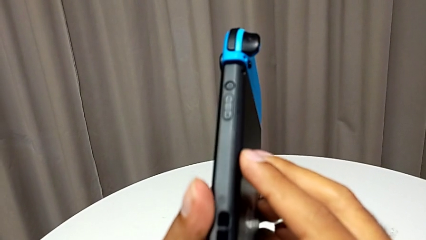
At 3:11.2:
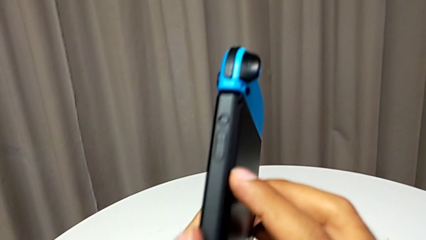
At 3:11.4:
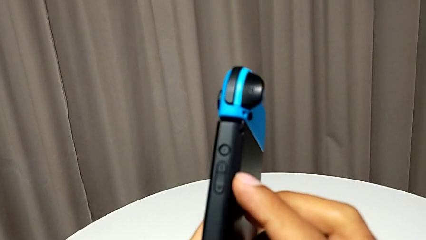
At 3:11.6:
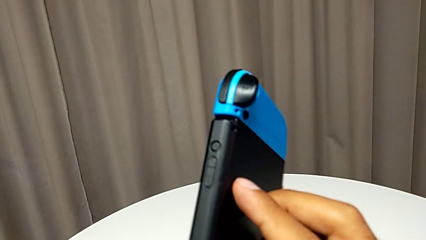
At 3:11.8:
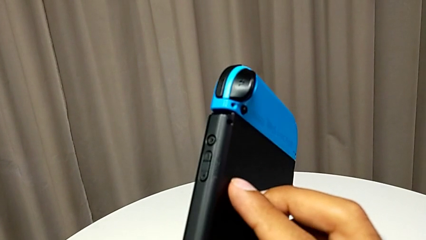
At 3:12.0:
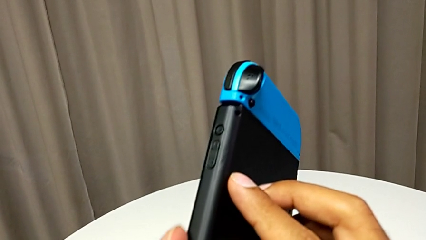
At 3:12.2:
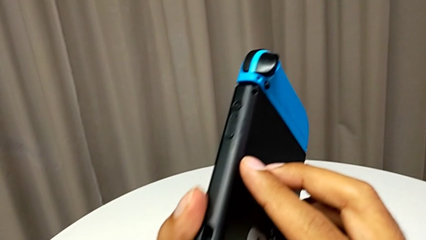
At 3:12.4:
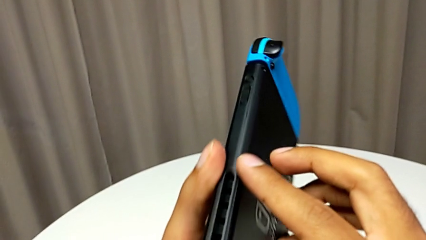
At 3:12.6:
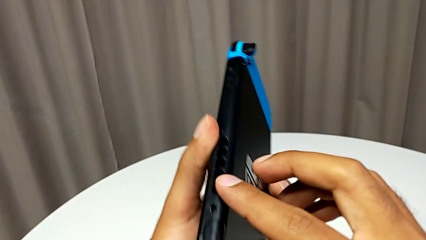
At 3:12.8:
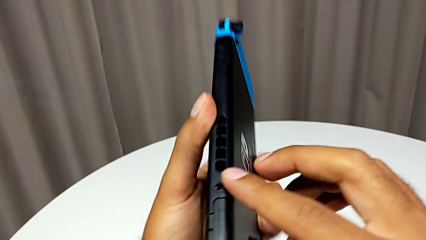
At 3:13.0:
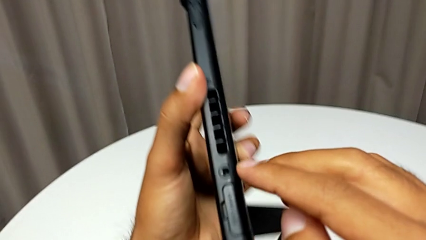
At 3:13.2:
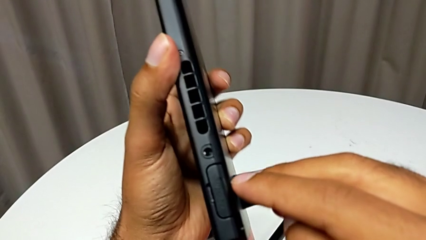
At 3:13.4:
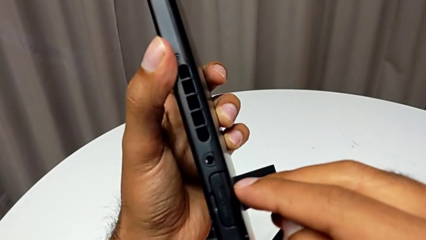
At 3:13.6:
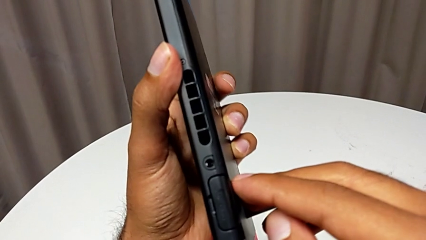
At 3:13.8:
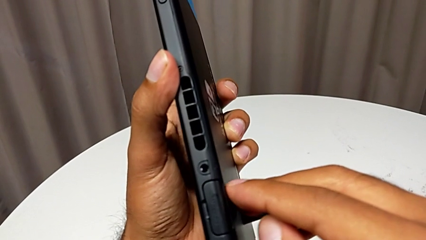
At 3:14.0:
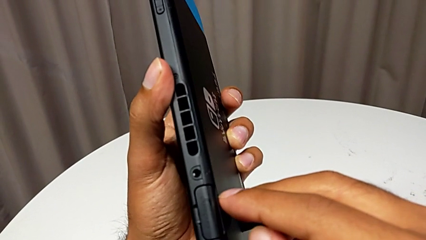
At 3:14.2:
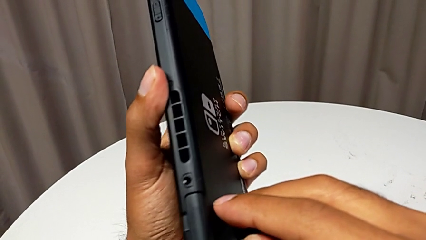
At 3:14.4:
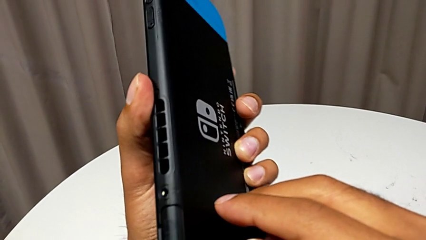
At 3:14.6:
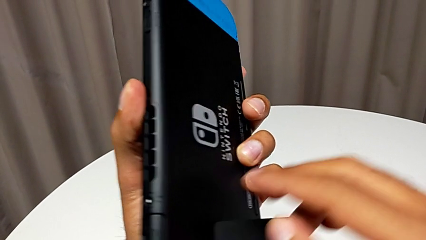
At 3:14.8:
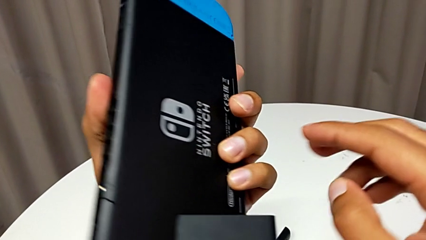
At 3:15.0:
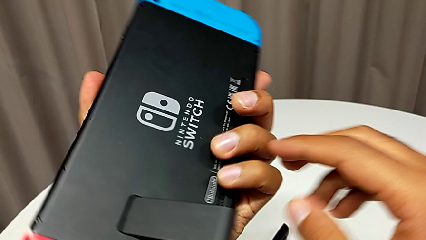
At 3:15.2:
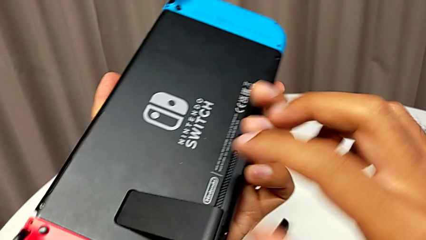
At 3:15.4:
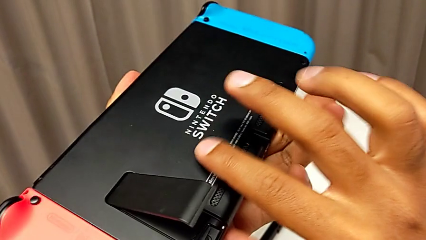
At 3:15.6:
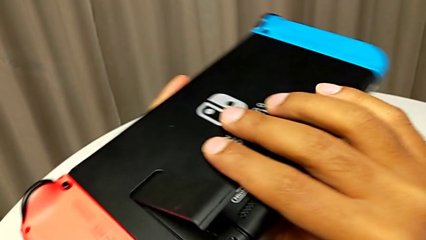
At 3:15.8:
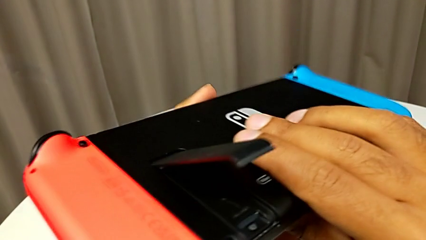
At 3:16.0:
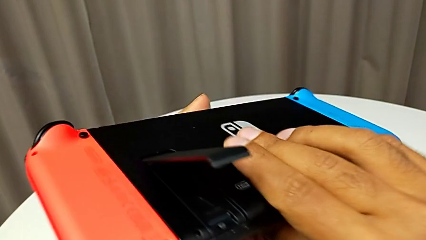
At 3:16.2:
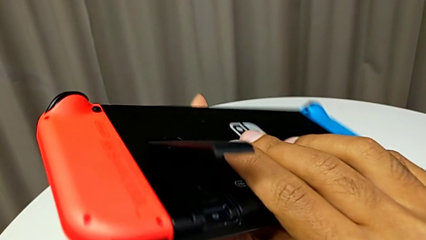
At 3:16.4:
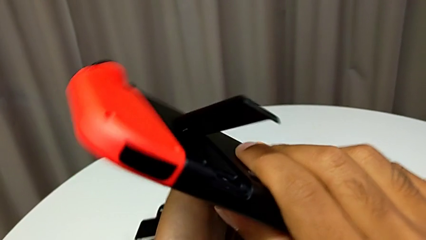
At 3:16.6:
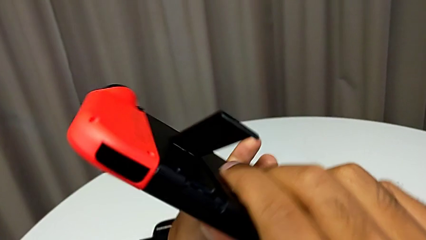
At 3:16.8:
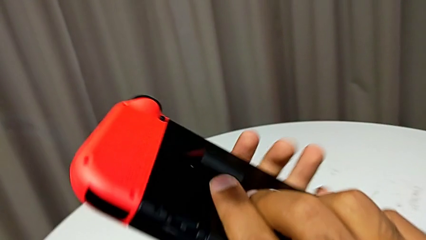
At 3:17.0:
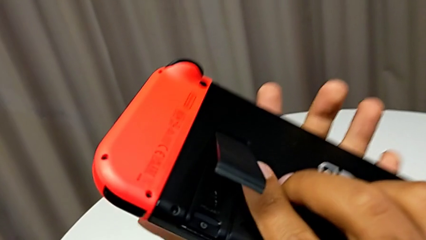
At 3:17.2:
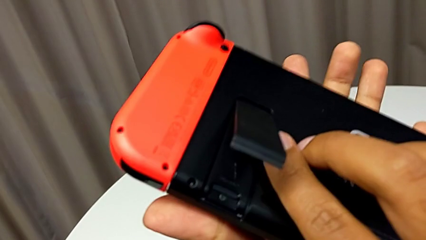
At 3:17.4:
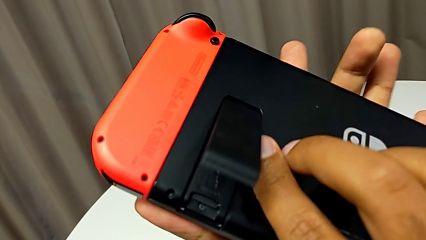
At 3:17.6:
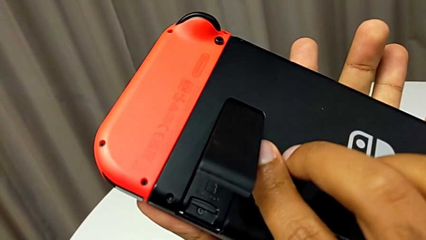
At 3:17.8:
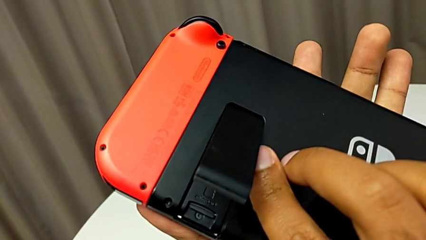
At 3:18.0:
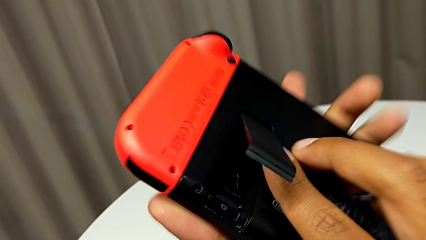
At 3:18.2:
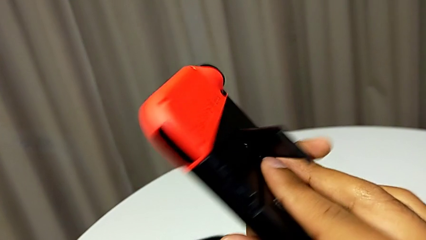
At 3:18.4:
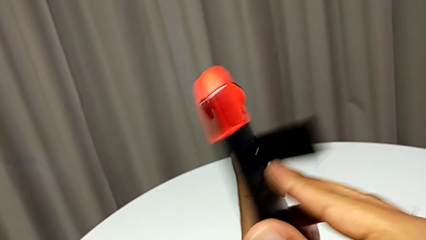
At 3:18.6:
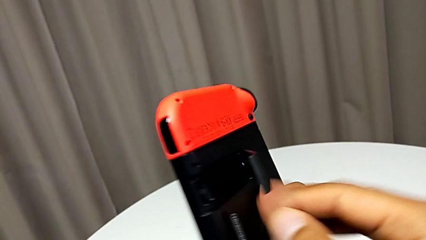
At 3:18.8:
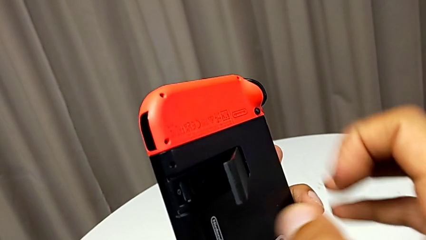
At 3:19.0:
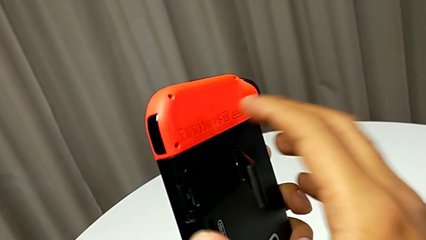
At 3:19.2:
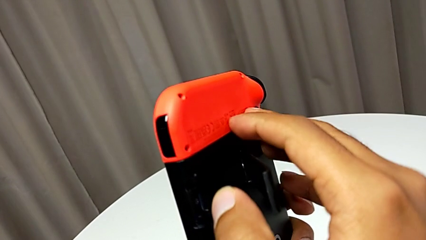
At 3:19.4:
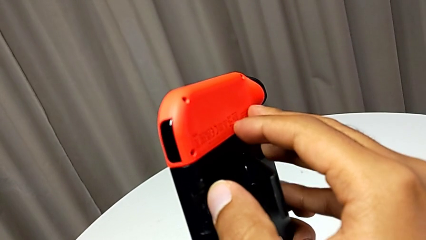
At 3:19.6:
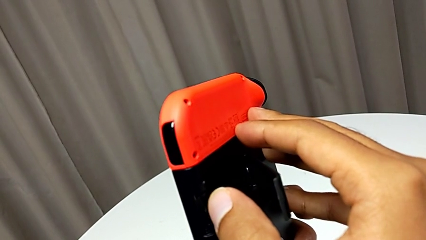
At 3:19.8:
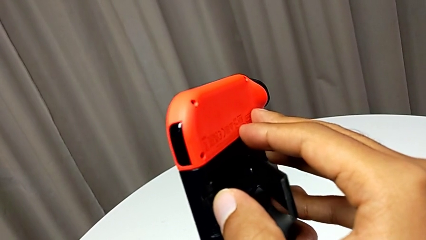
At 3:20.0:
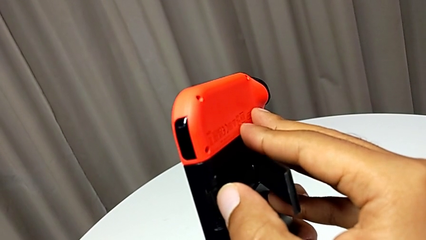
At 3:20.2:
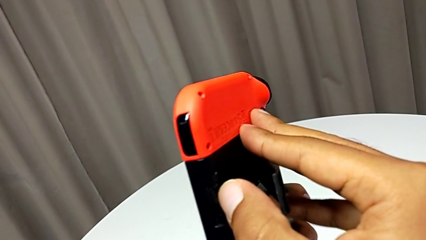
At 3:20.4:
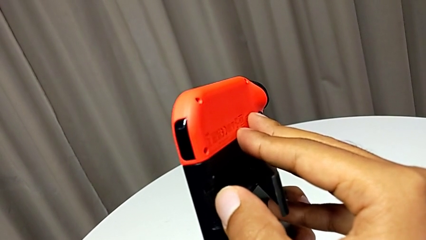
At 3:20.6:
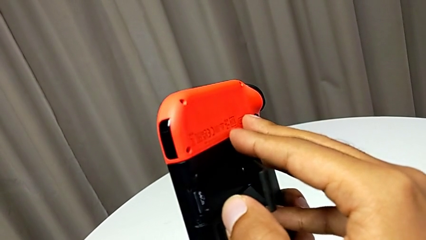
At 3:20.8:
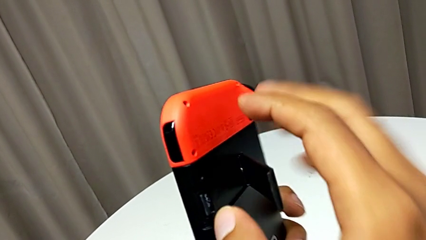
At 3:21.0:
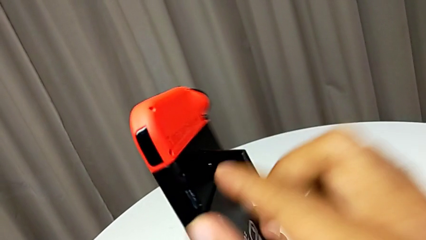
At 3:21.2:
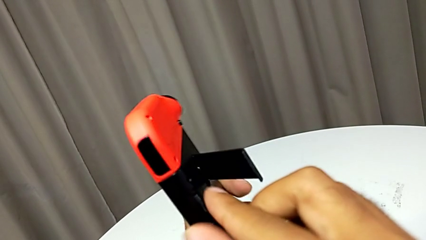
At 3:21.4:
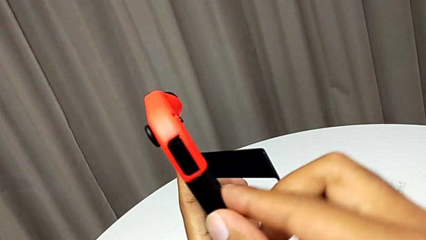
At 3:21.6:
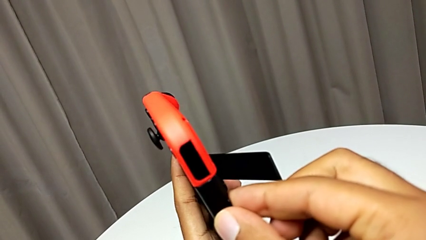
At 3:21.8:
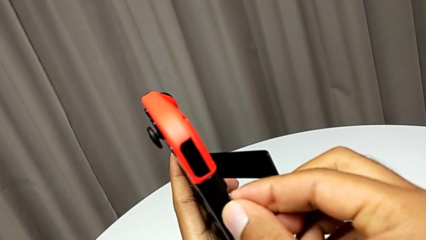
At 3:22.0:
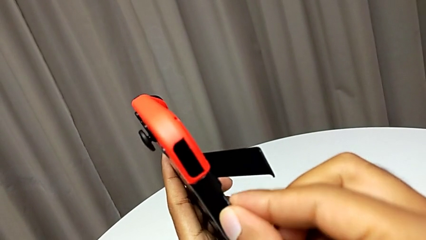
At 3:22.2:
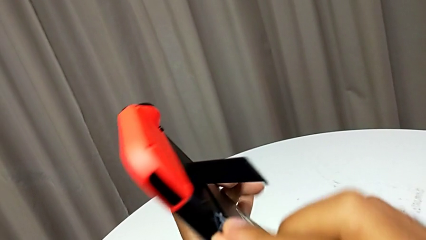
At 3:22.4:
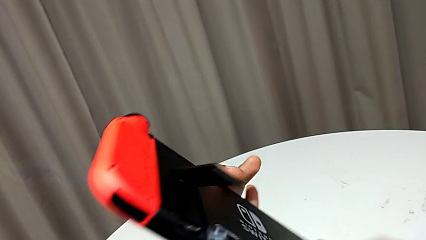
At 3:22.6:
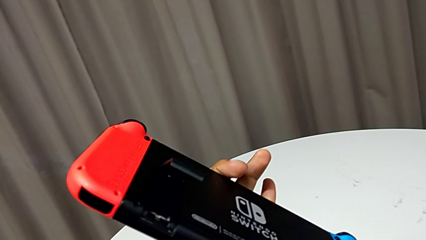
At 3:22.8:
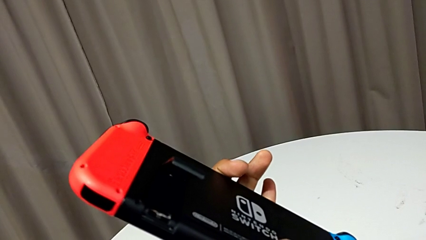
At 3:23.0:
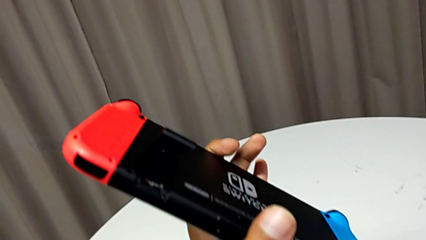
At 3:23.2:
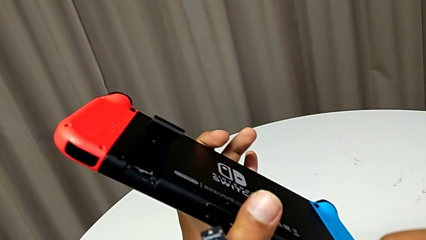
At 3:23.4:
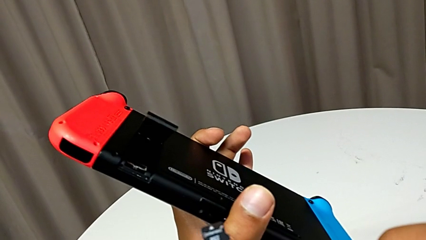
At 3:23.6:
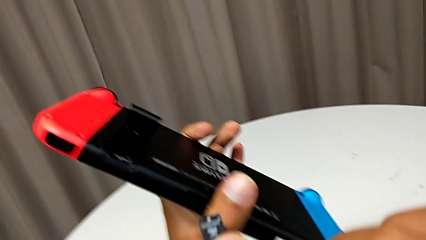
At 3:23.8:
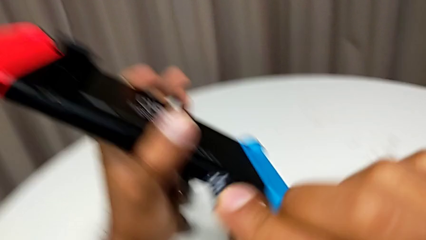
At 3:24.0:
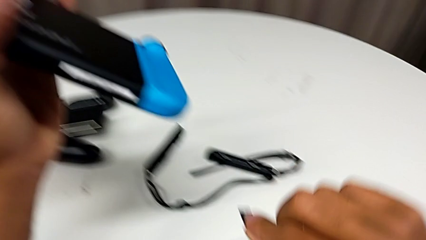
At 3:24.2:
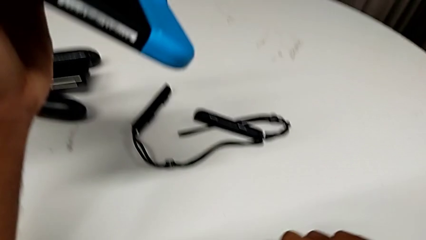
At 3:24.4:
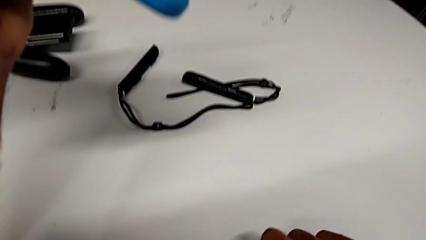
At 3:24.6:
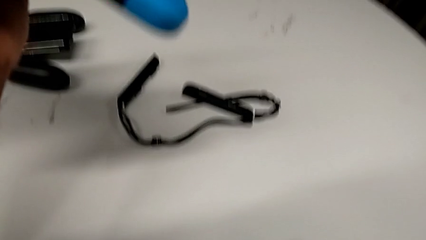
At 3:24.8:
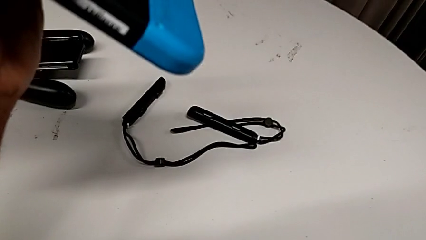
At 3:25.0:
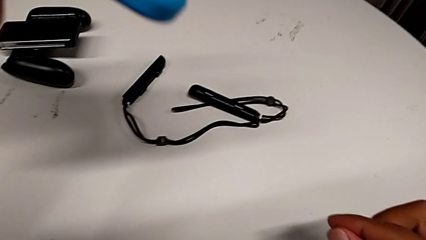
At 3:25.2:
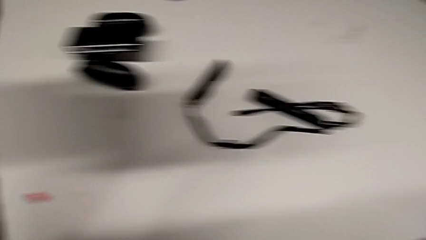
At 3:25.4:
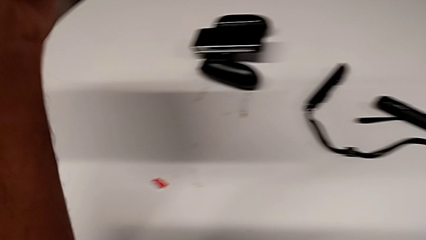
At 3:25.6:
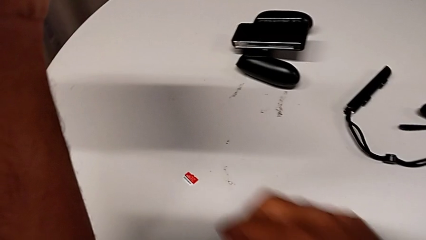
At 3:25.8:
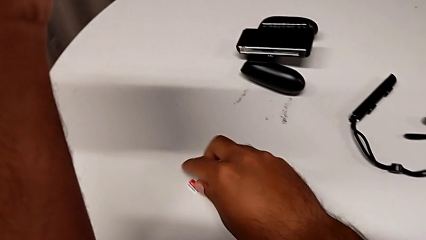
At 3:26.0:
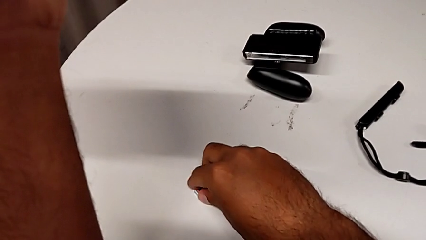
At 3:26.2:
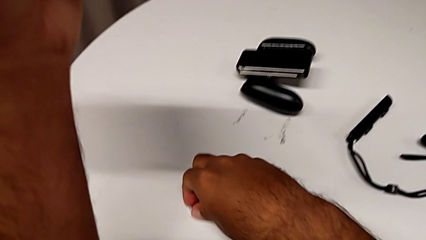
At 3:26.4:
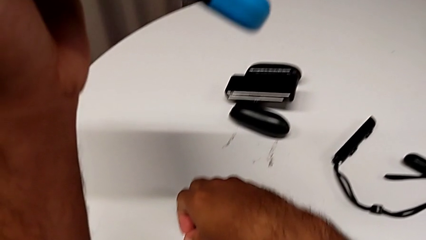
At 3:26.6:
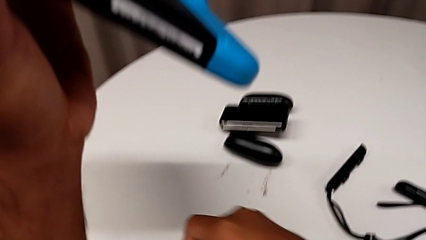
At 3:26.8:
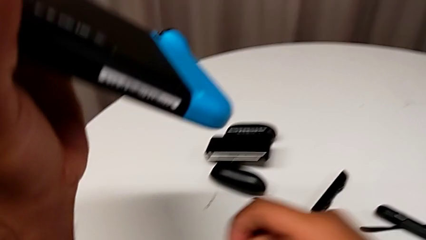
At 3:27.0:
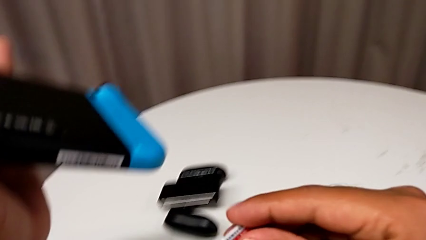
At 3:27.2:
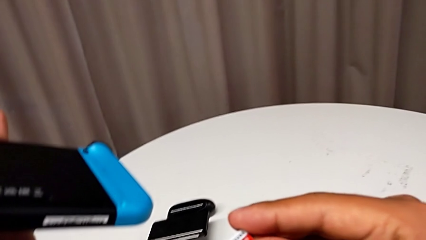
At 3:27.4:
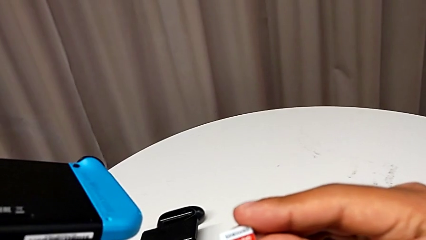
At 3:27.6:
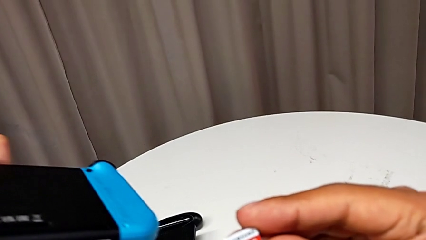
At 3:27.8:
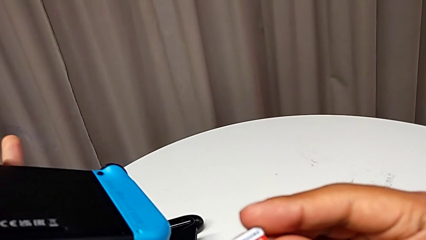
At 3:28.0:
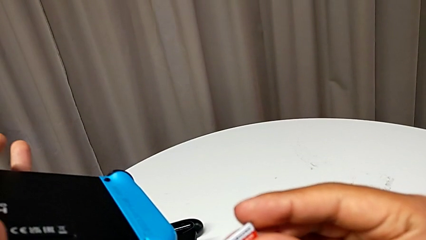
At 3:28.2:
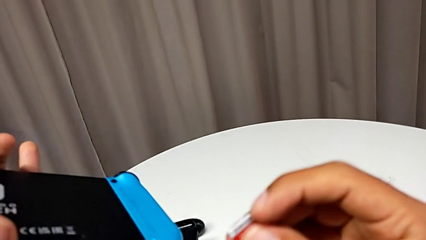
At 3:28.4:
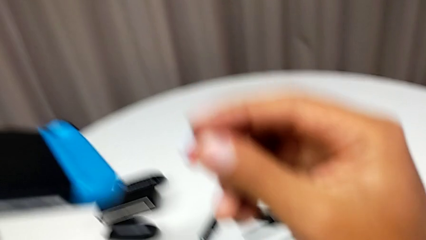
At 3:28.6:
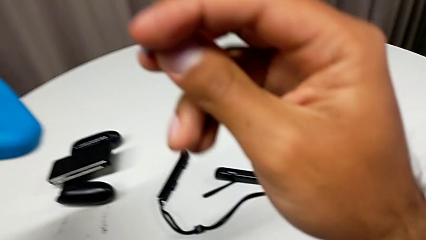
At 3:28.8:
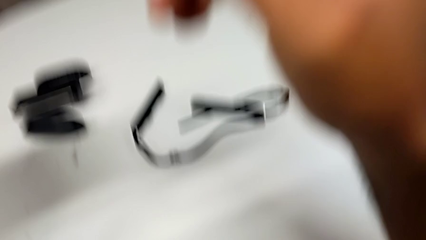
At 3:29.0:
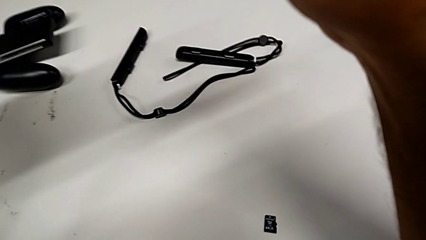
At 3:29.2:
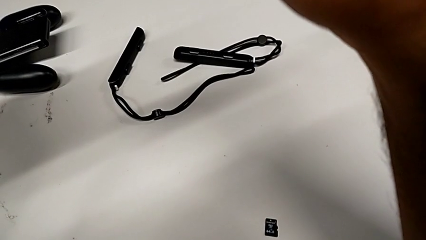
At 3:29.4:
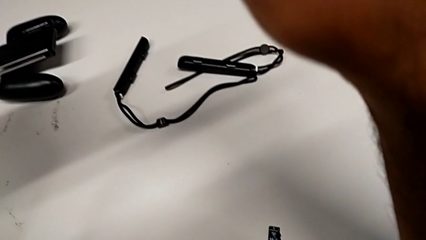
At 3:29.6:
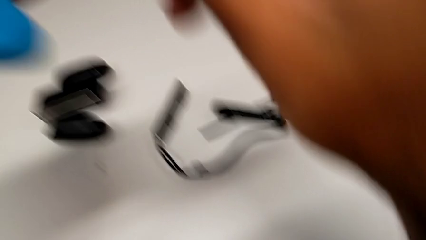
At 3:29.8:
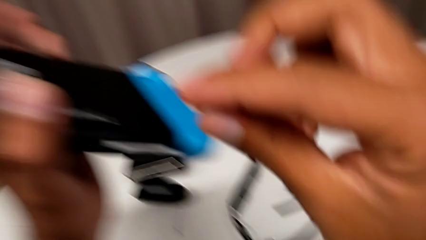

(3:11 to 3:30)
The camera wearer is exchanging the Micro SD card with the Nintendo Switch. They press the SD card, withdraw it, place it and grab it.
